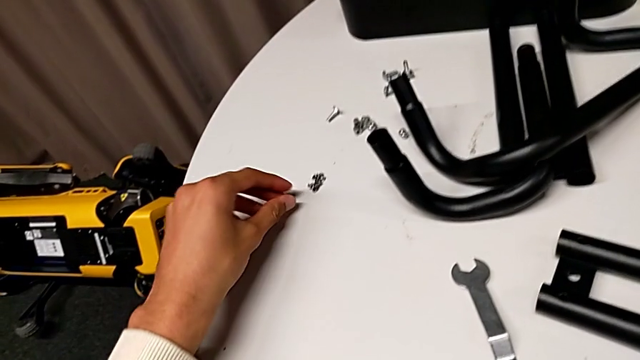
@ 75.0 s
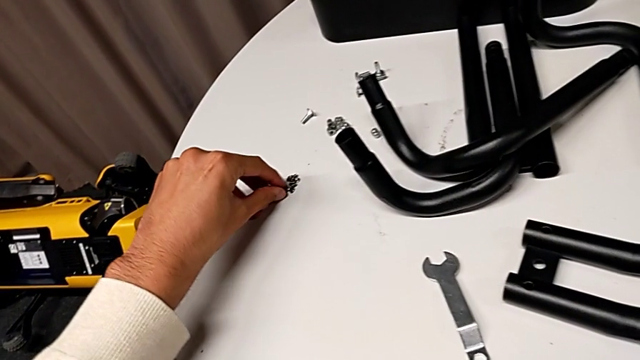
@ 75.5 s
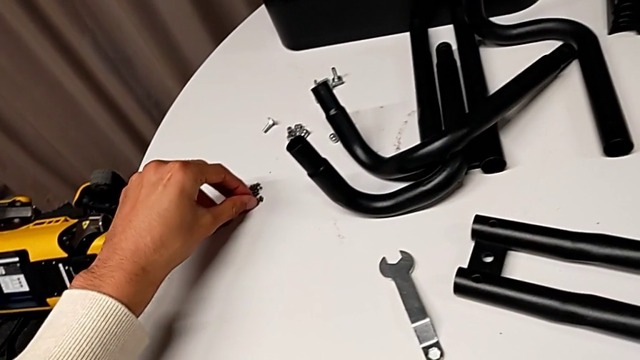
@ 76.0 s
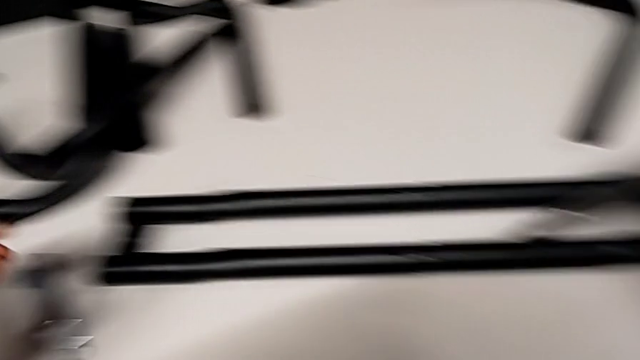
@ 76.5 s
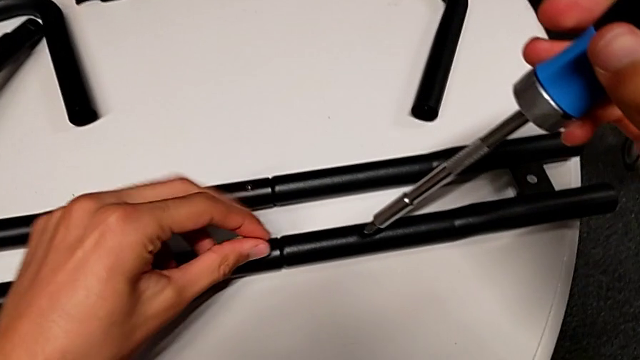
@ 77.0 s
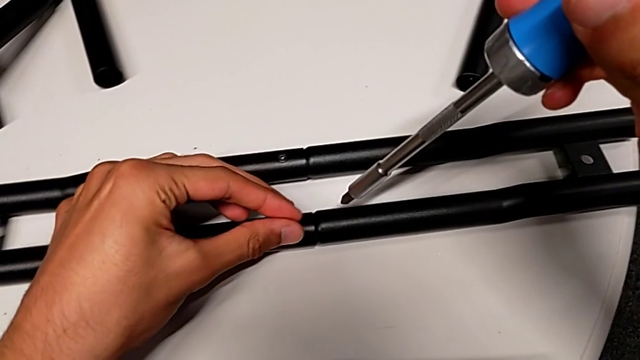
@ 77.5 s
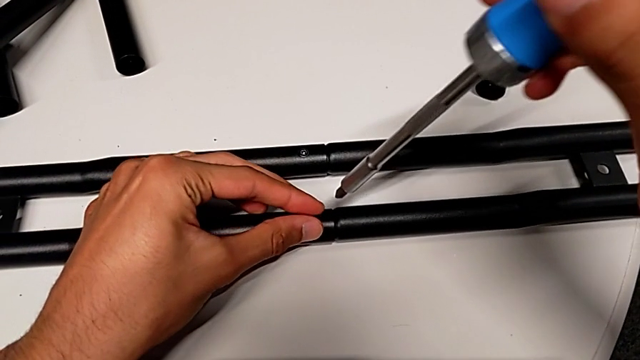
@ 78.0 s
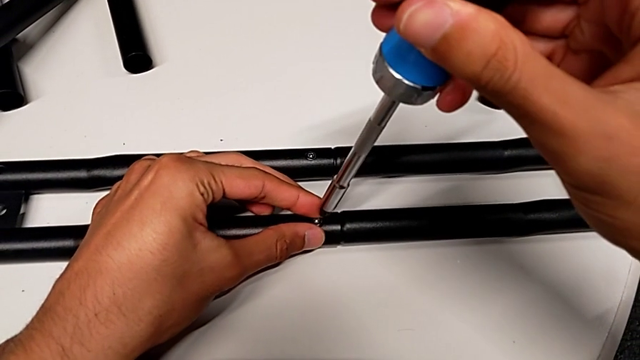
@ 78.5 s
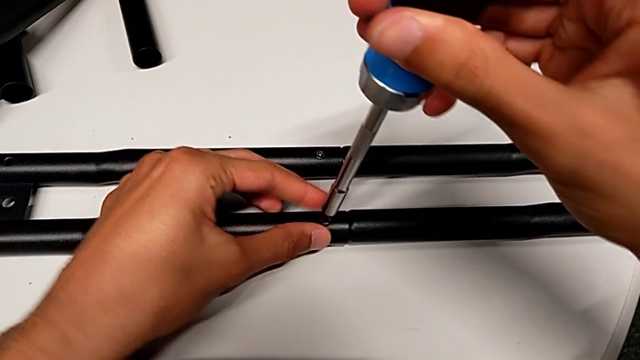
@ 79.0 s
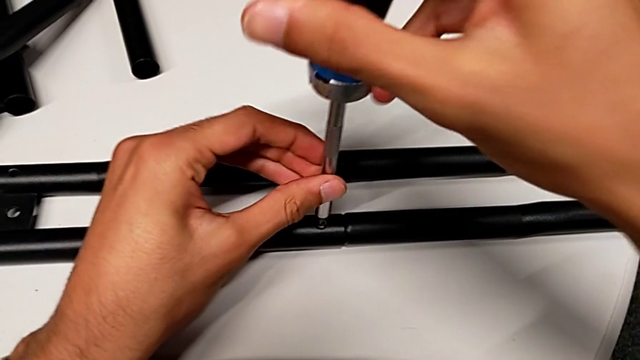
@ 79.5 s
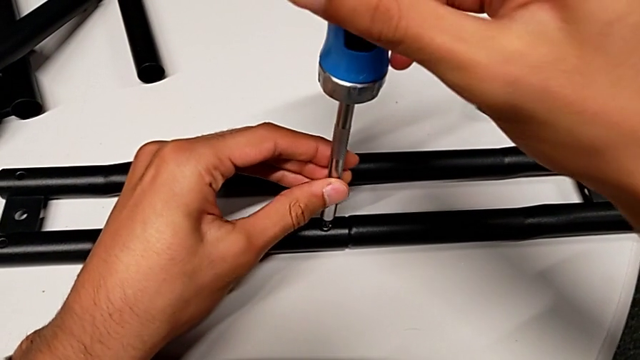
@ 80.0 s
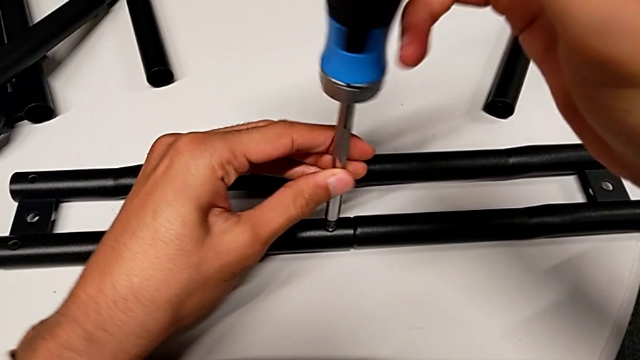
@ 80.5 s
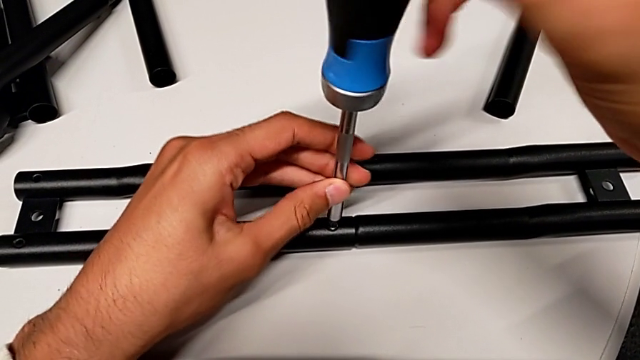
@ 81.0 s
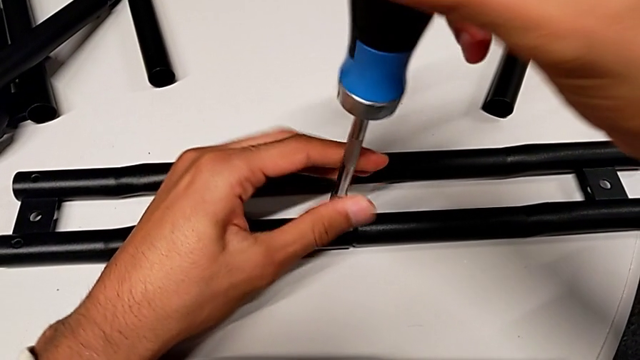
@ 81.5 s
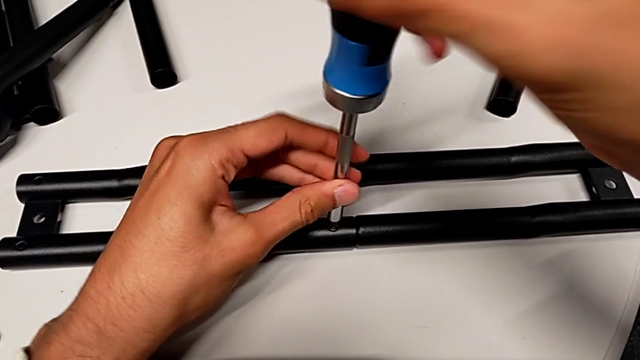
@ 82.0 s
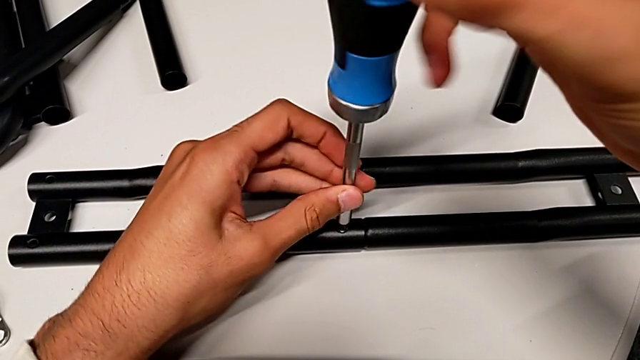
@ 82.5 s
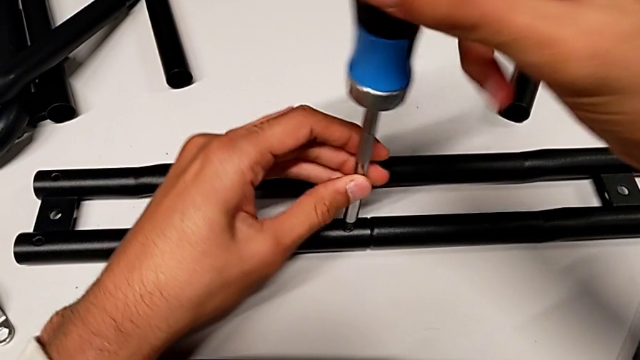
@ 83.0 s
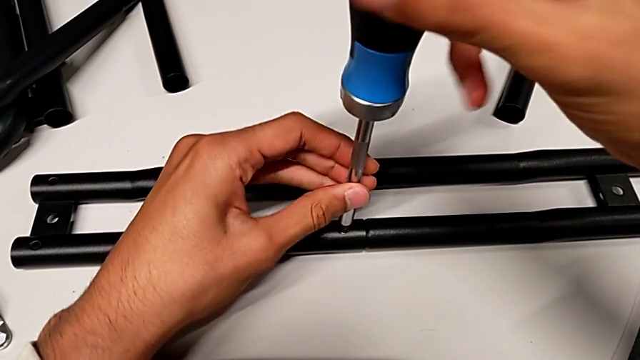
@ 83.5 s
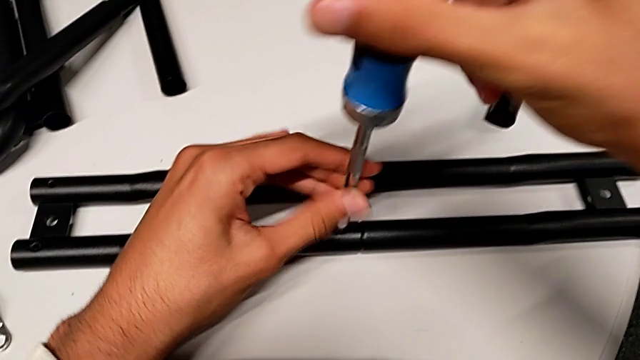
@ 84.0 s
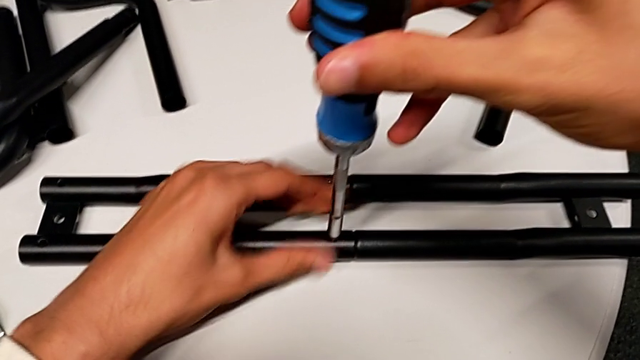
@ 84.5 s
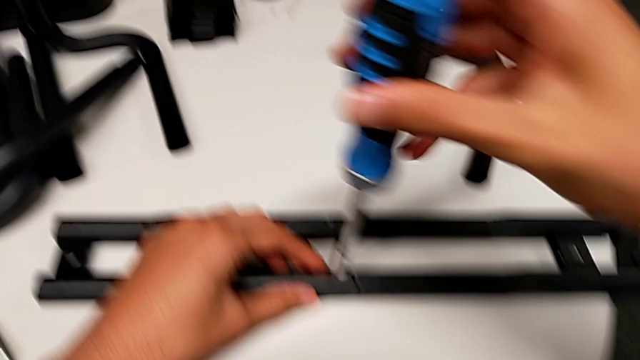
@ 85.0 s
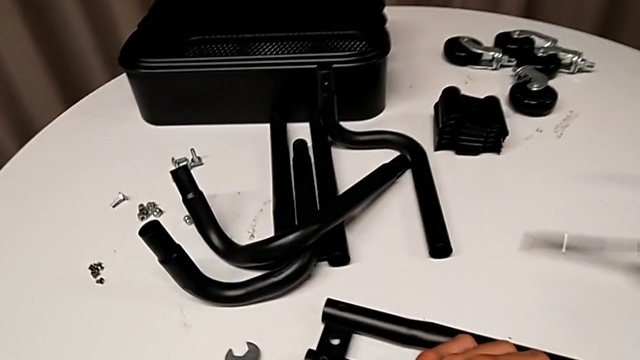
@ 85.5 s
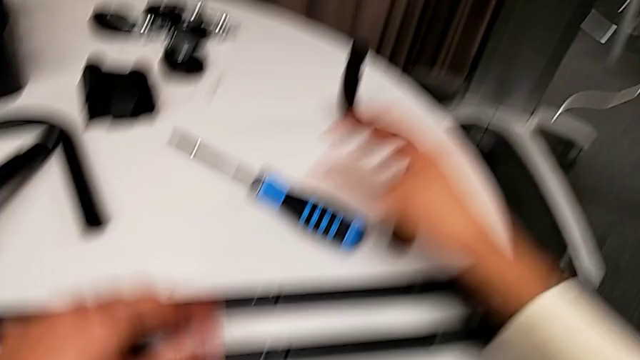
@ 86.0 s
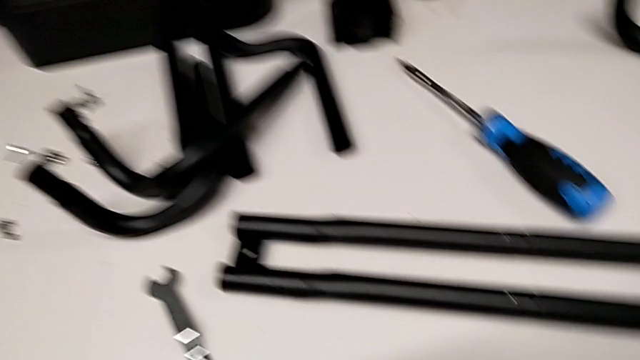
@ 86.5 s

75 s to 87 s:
The camera wearer is assembling the first bar. They grab the screw, insert it and screw it.

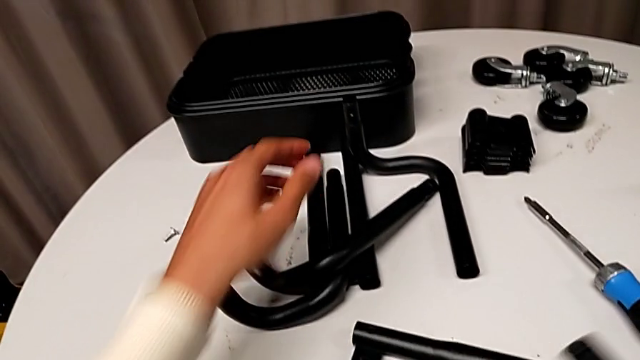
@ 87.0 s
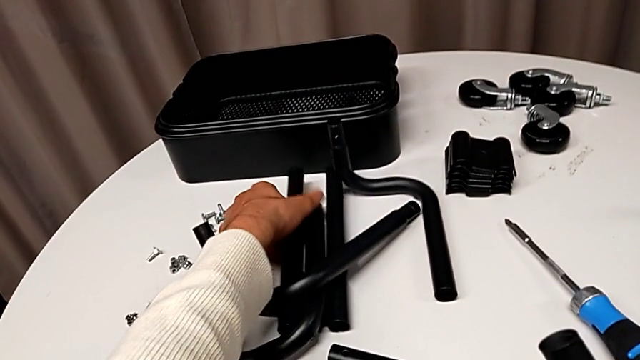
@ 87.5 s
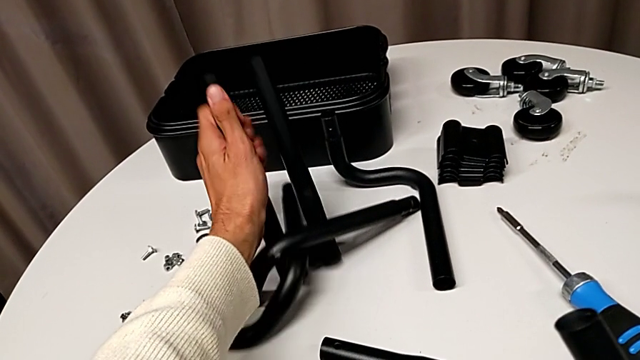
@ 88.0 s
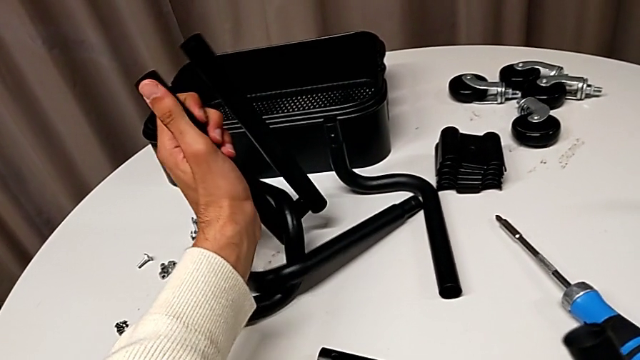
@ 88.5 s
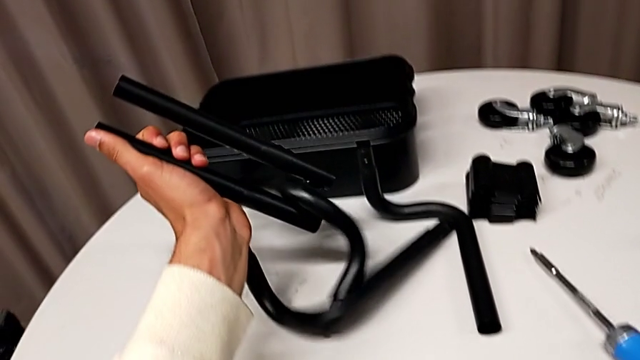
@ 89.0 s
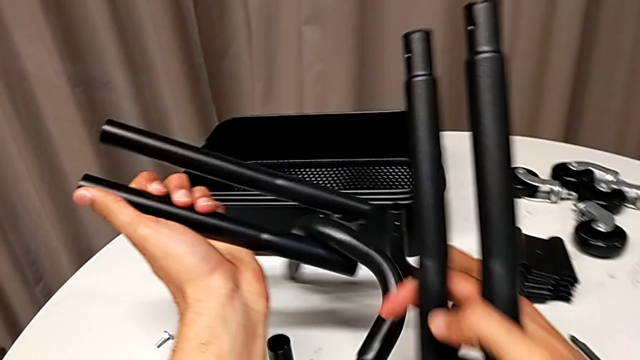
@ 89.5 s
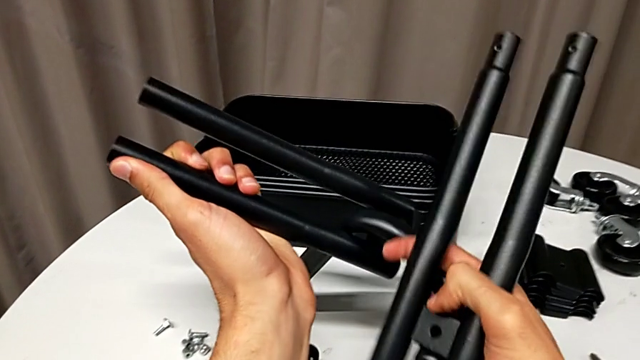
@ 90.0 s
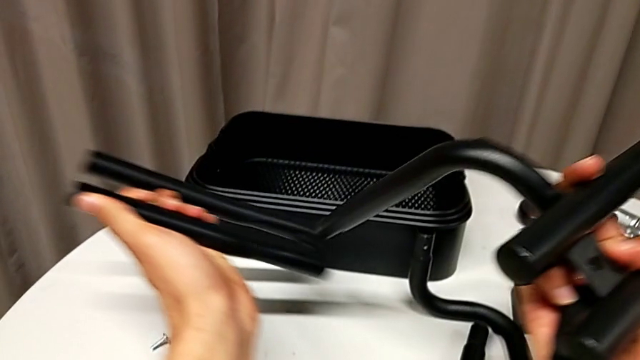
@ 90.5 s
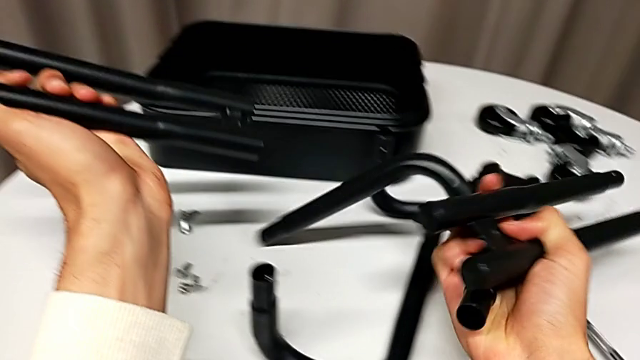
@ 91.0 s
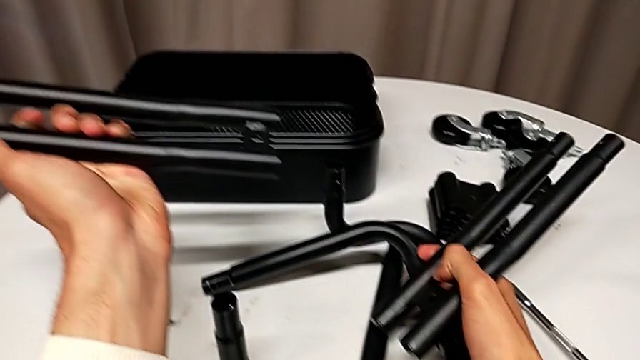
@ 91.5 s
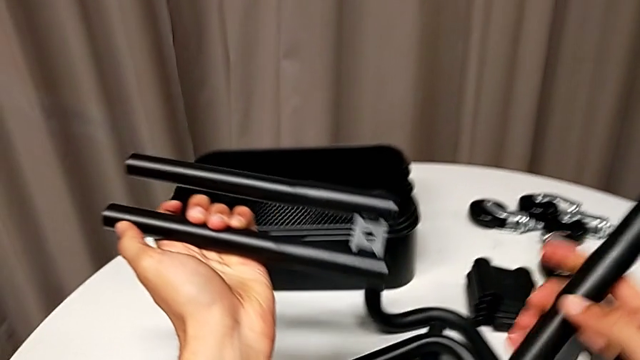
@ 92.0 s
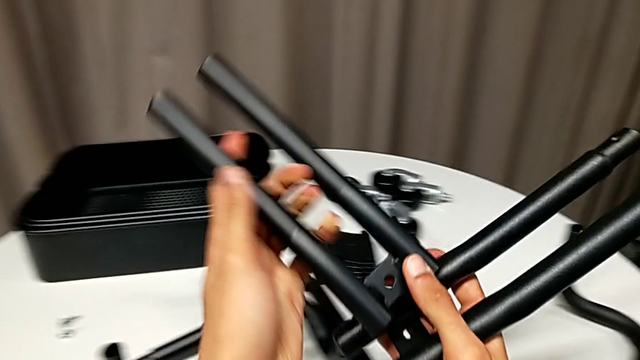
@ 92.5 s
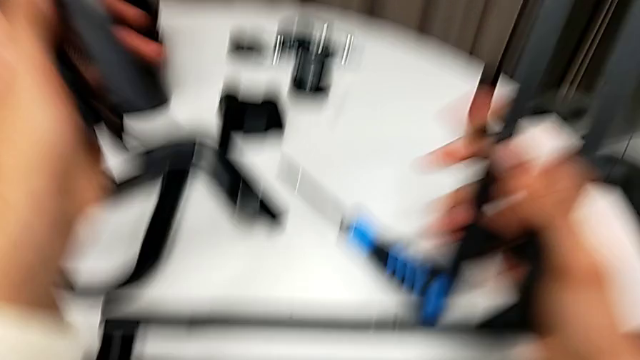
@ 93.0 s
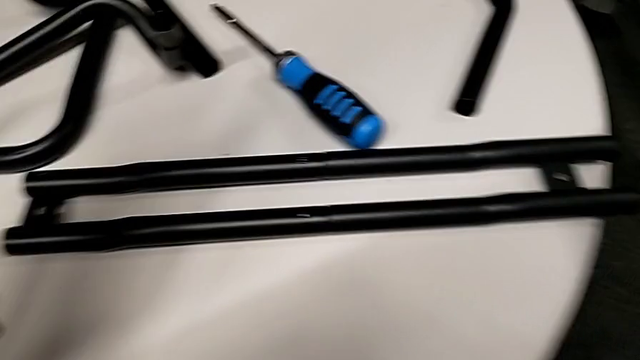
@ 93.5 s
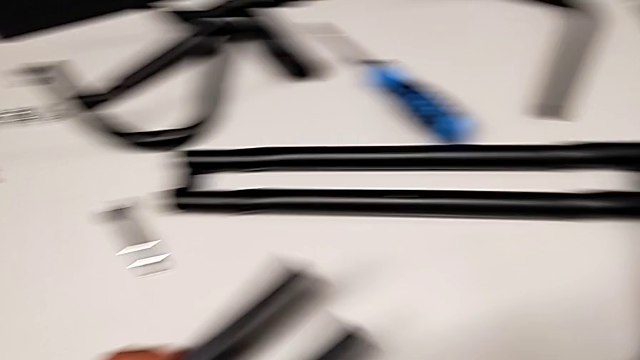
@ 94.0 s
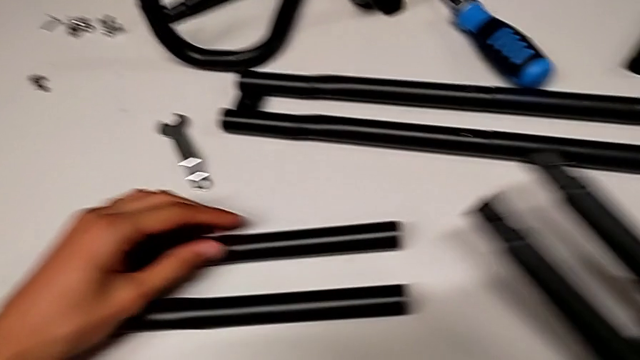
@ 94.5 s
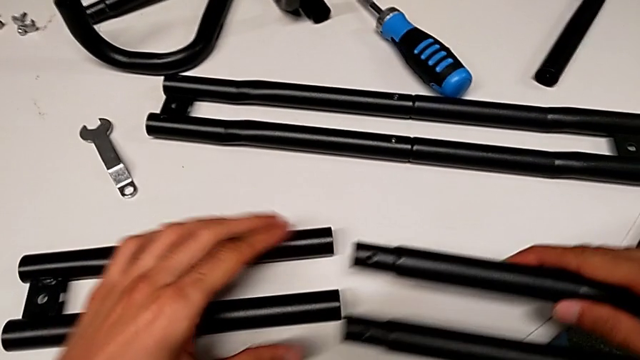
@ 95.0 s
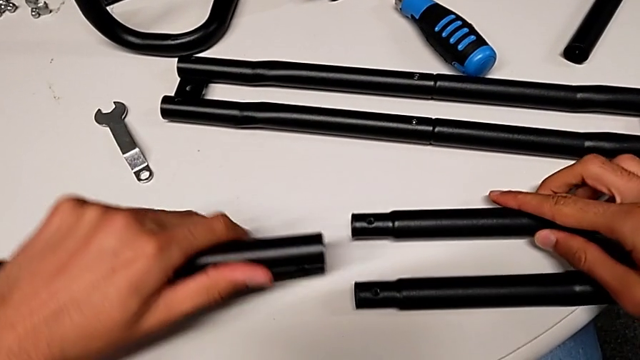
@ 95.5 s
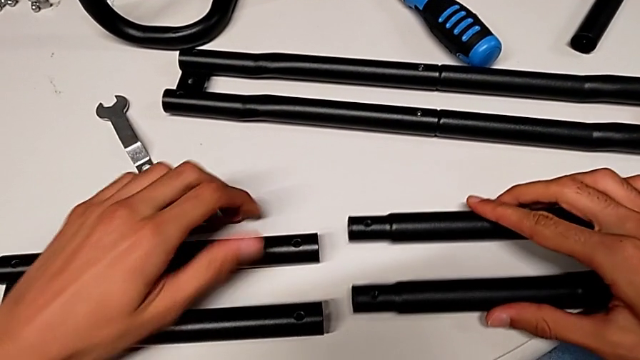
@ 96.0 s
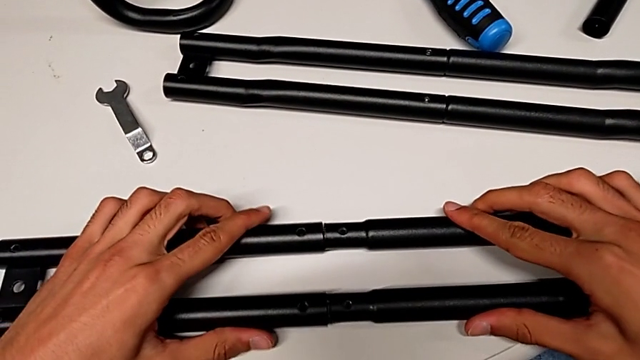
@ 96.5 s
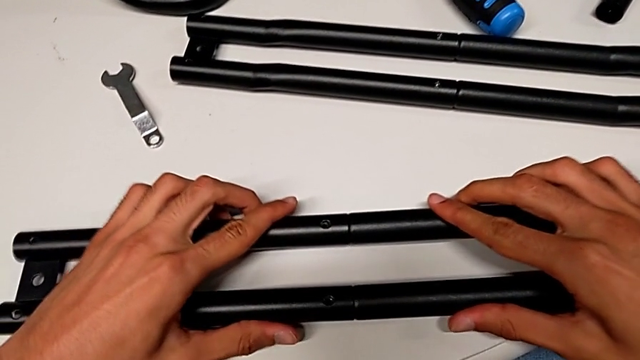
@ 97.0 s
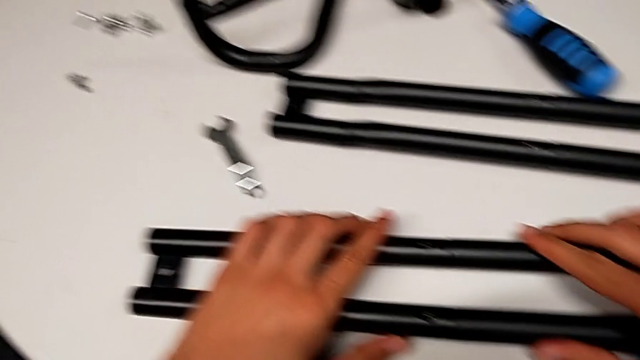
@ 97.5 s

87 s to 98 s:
The camera wearer is assembling the first bar. They grab the second leg, flip it and assemble it.
